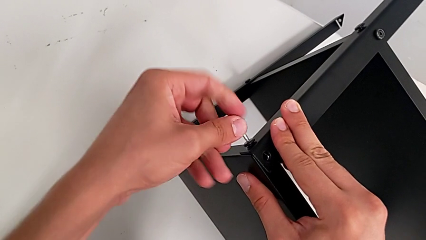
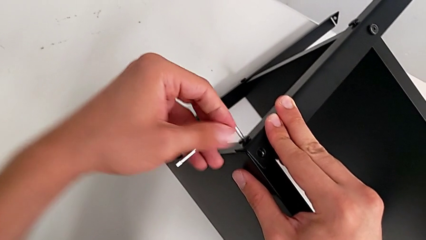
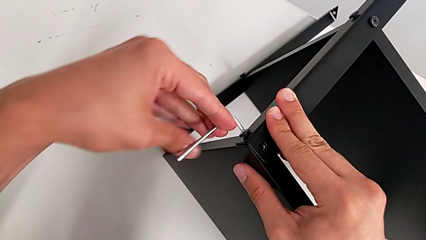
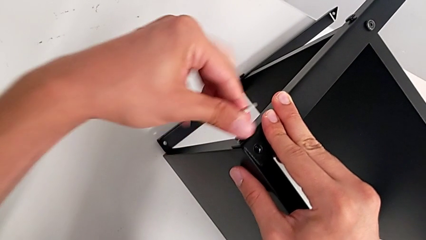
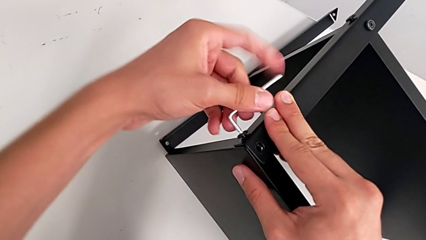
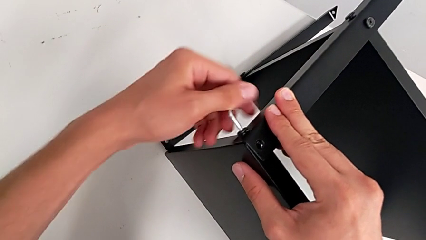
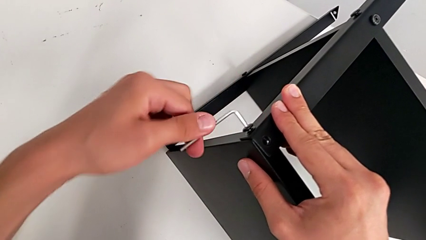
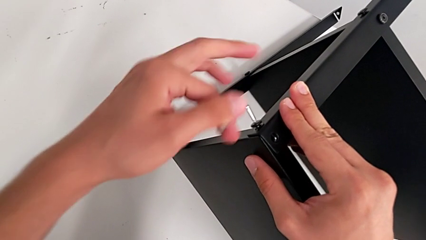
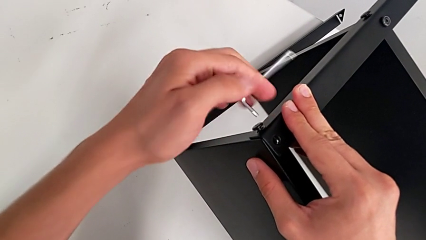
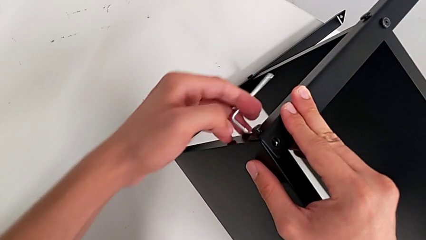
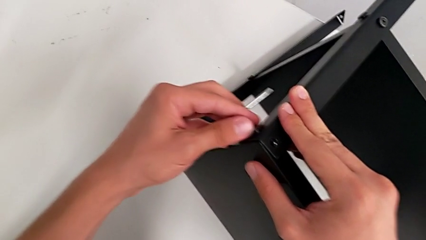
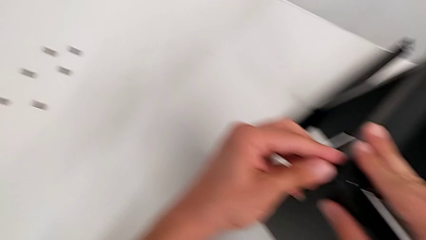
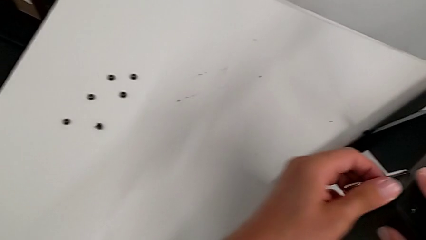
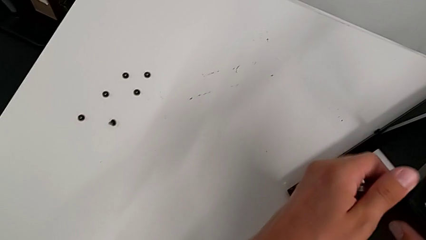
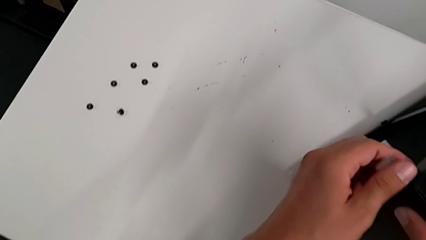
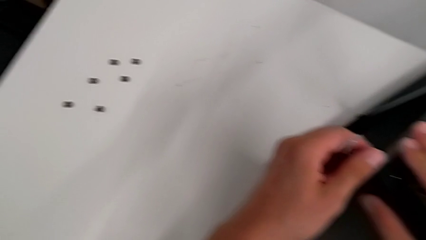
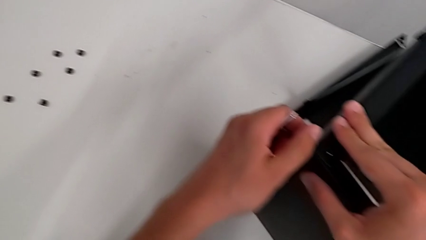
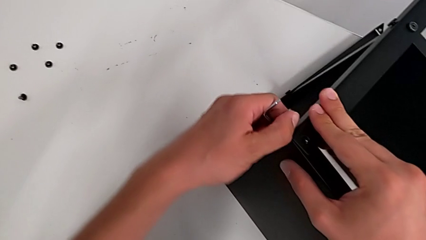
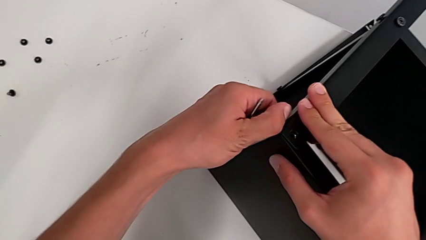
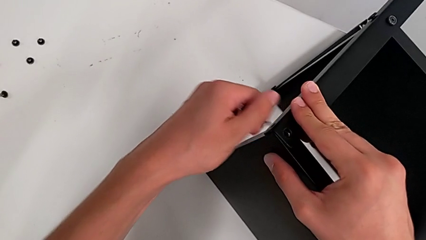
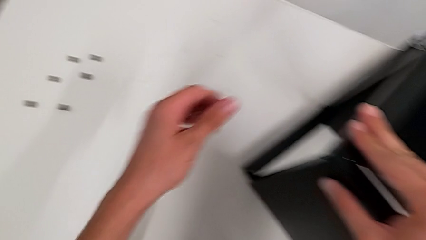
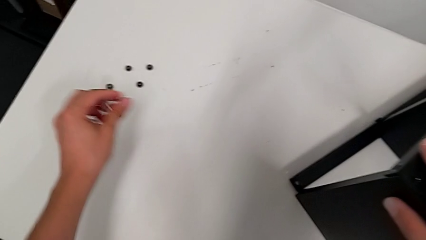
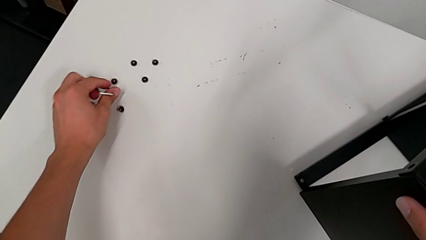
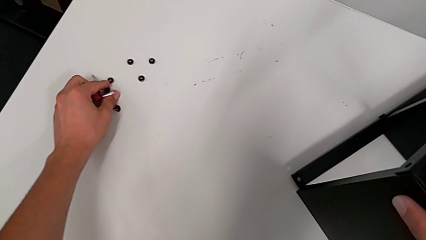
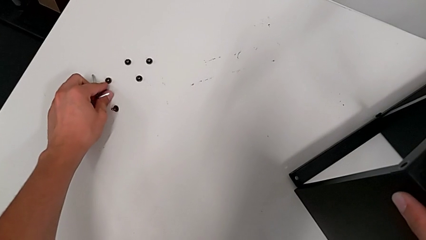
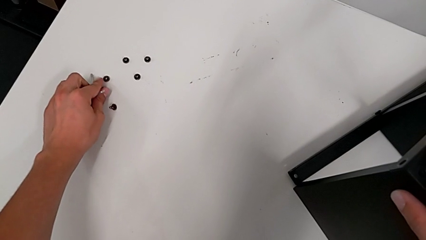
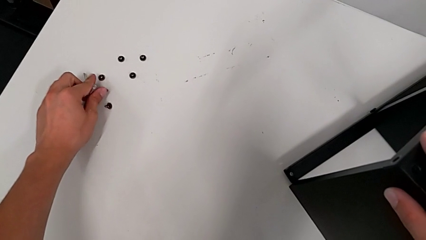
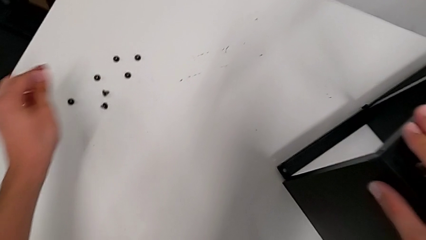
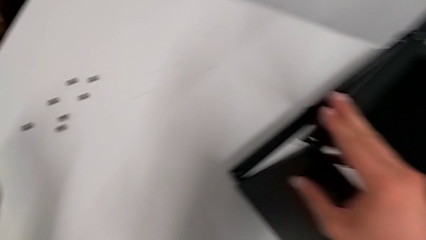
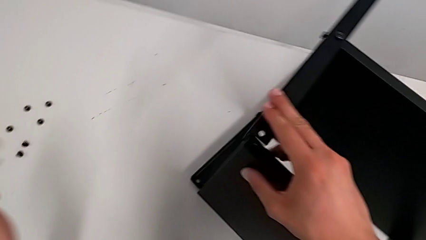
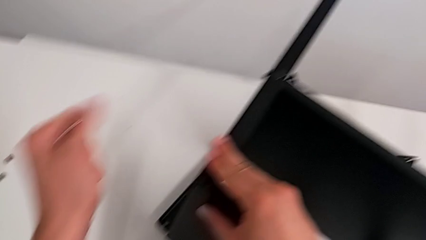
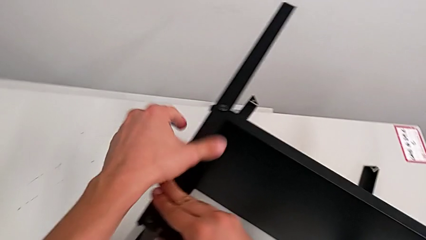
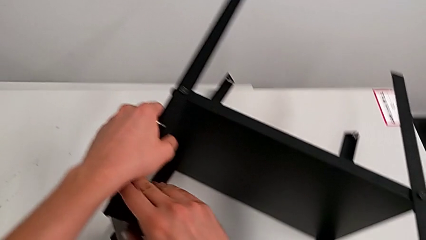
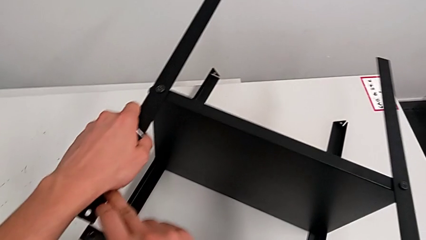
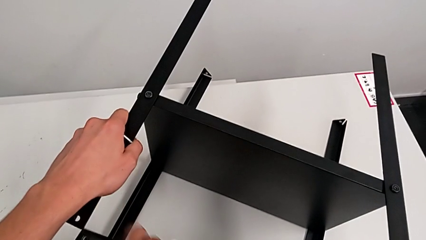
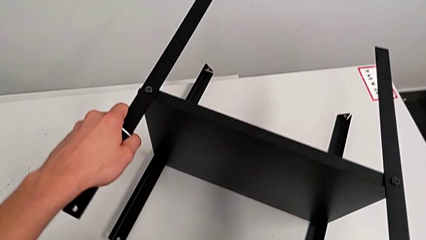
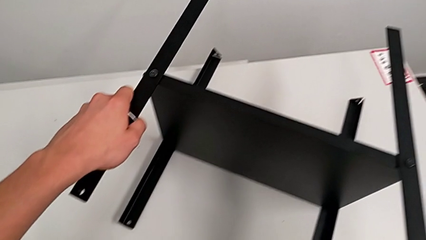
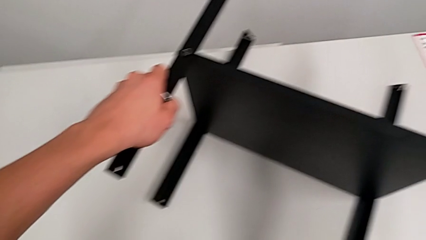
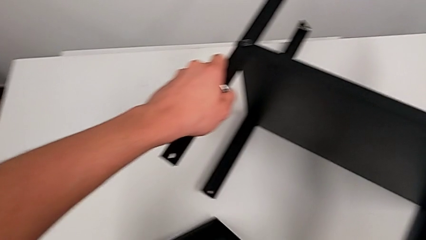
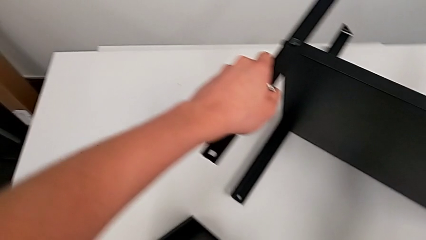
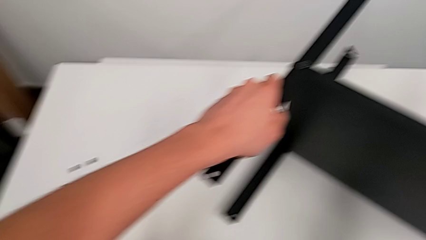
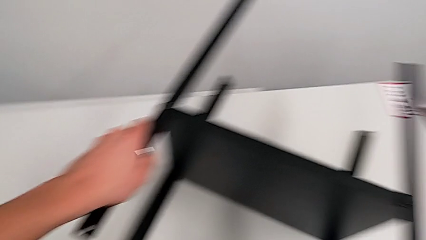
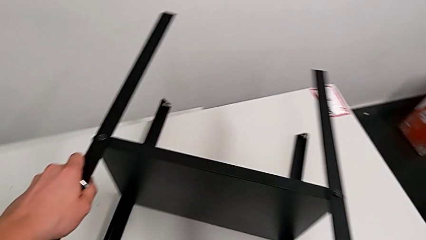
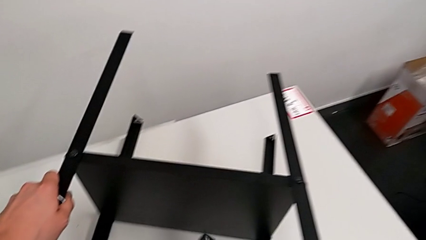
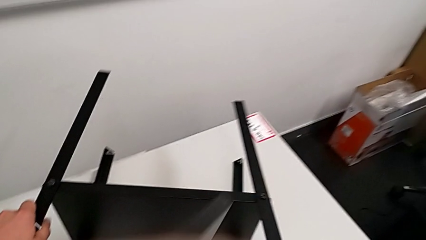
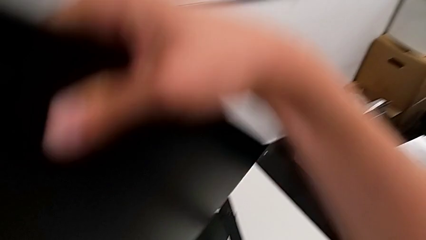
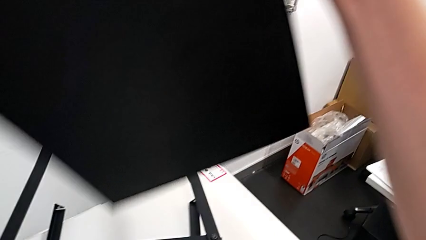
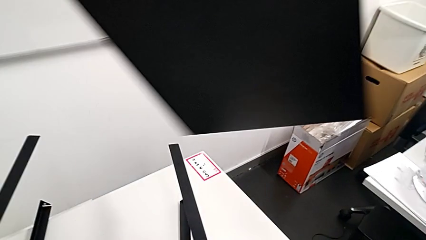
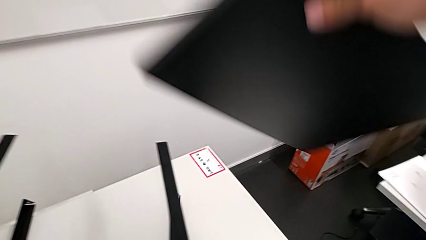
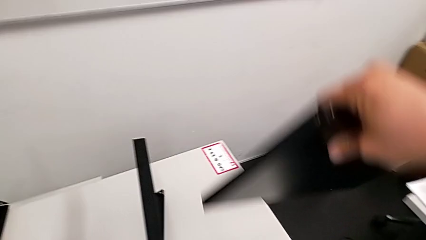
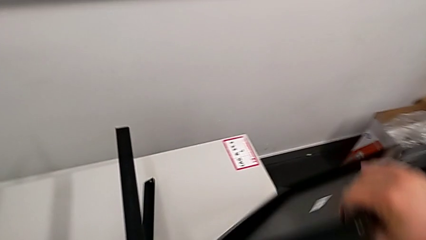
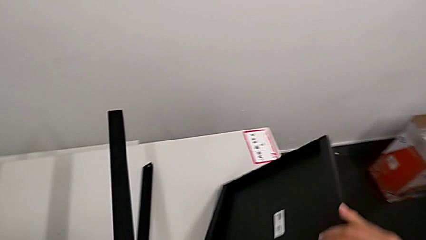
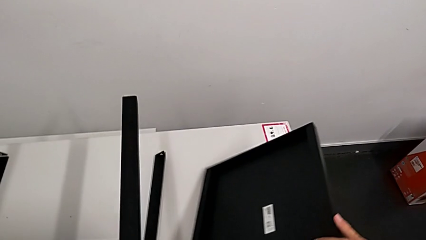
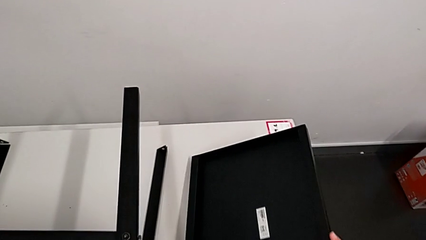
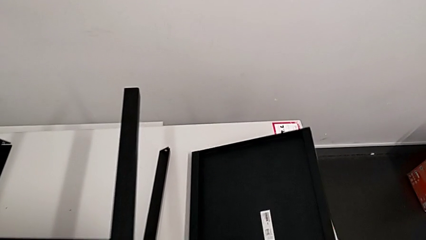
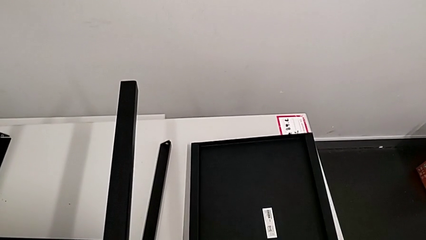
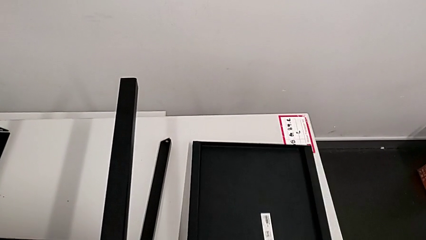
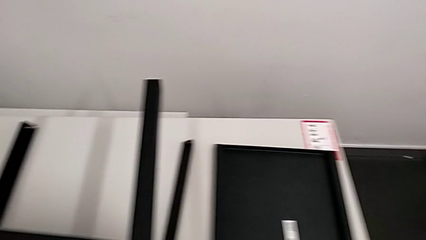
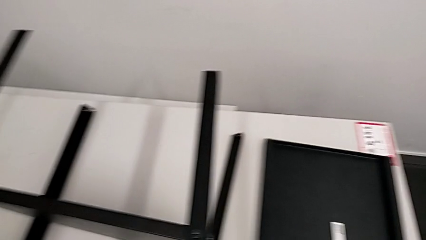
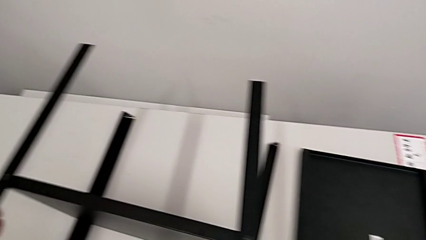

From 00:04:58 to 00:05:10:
The camera wearer is disassembling the top table. They unscrew the hex socket head, withdraw the Allen wrench, disassemble the hex socket head twice, place it, disassemble the top tray and place it.

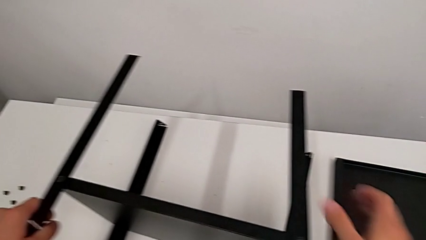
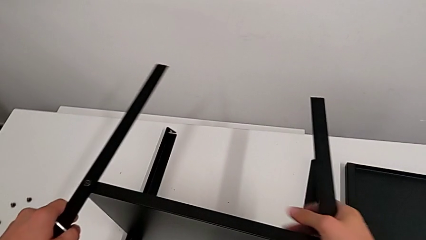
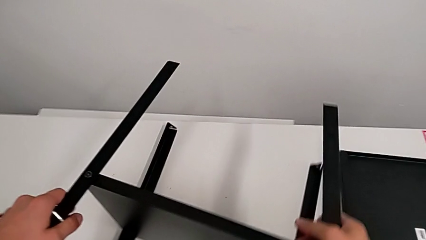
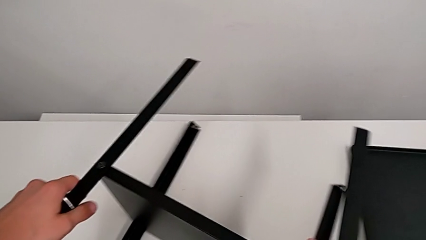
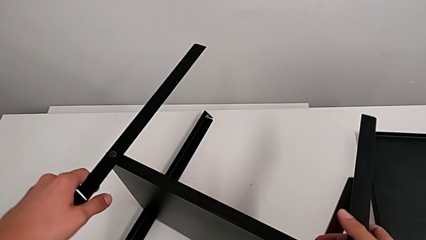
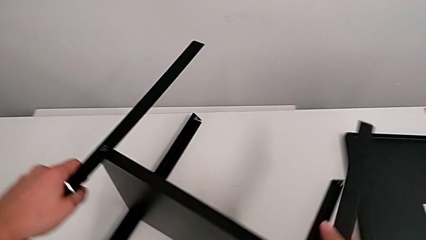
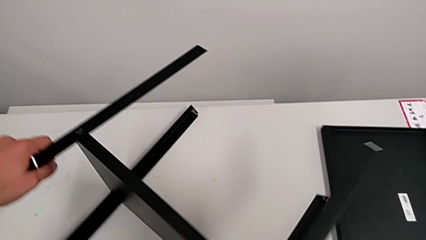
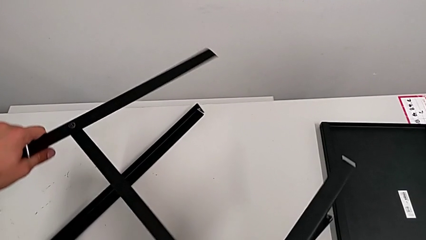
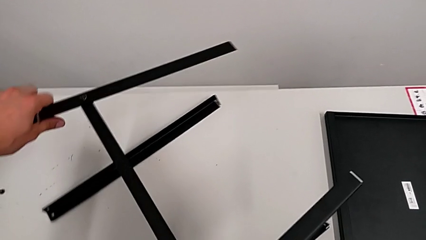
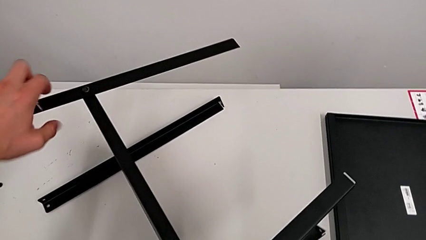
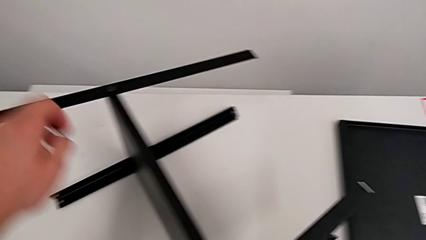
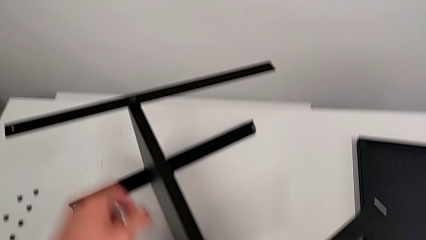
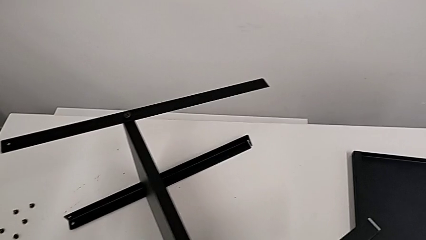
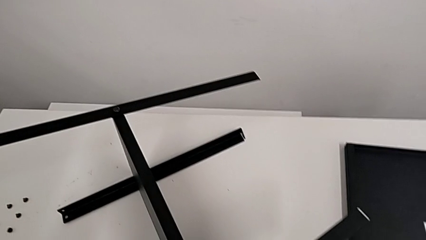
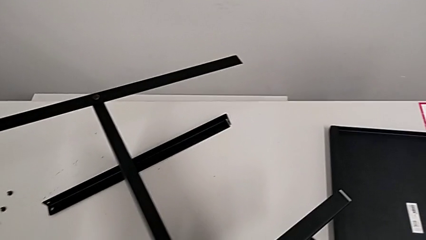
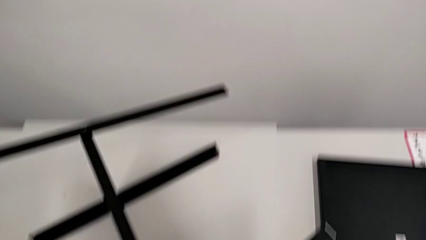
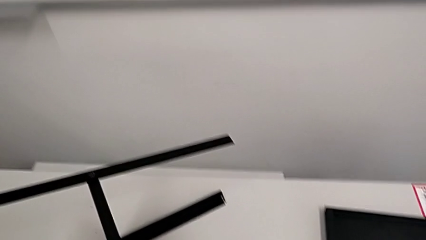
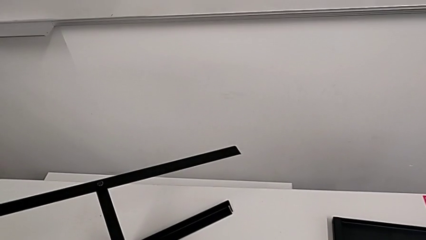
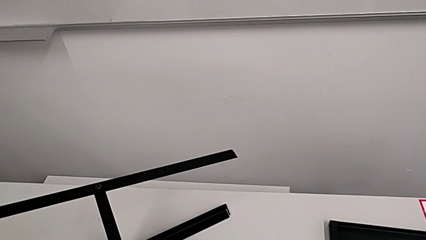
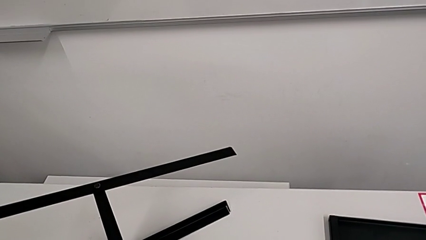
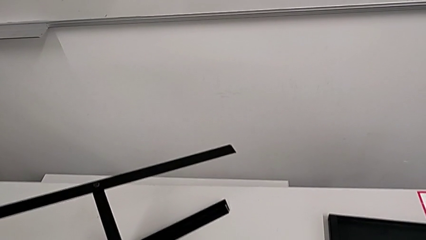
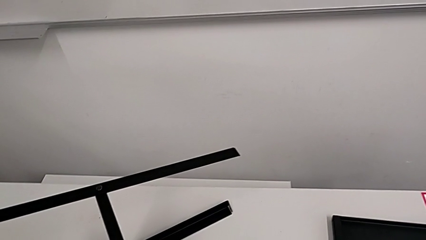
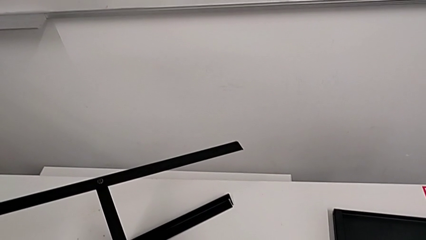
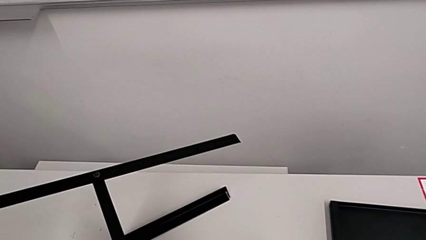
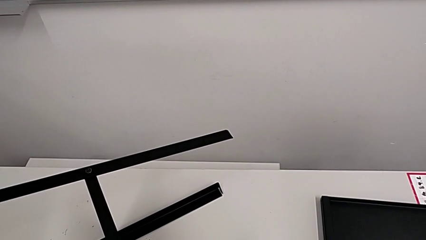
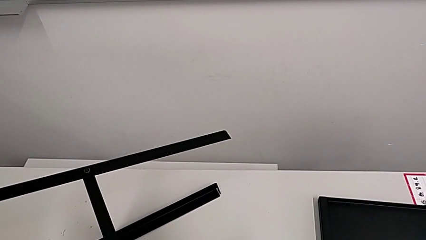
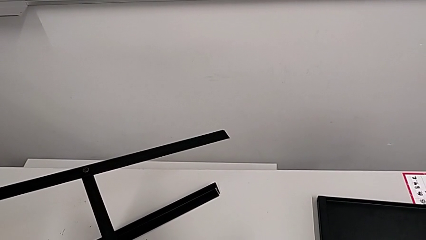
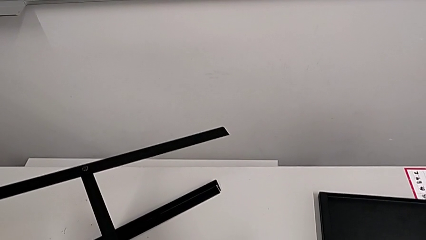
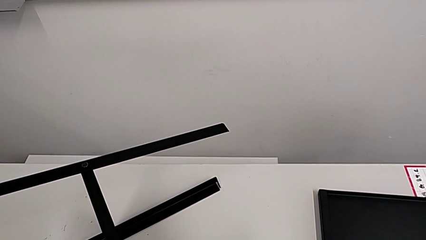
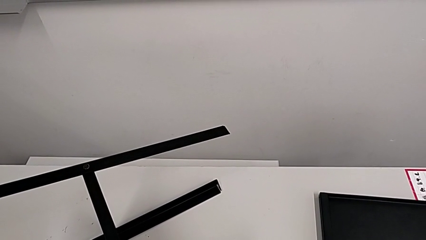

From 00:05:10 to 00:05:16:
The camera wearer is disassembling the first leg from the bottom shelf. They slide the nightstand, approach the hex socket head and begin to insert the Allen wrench.
